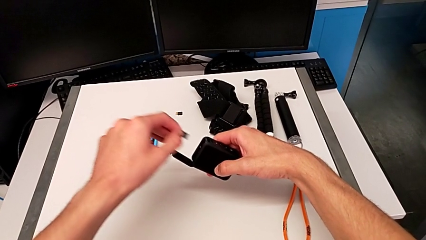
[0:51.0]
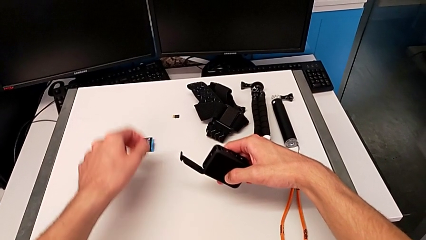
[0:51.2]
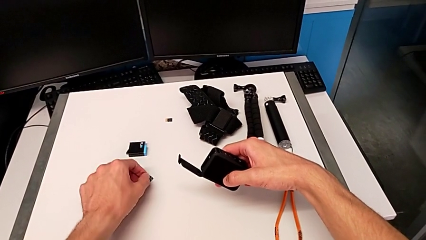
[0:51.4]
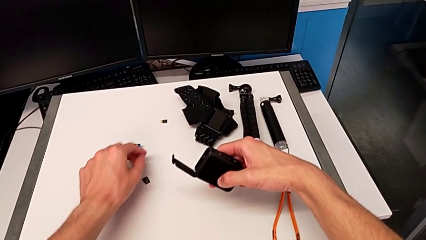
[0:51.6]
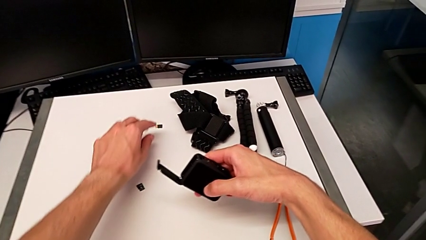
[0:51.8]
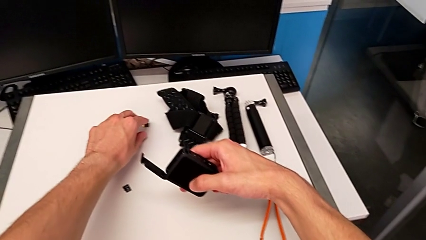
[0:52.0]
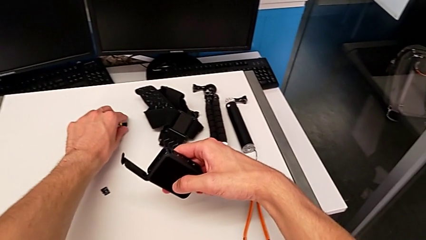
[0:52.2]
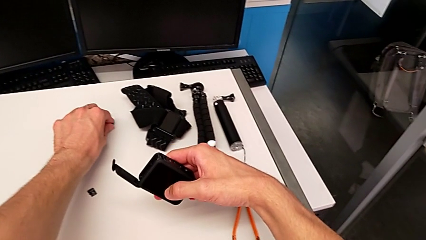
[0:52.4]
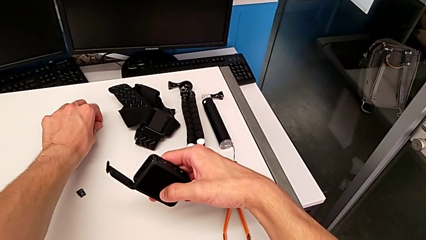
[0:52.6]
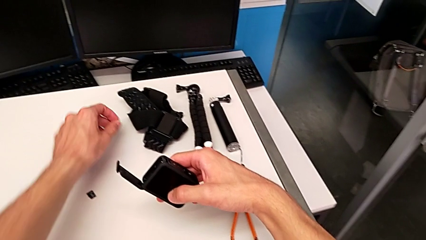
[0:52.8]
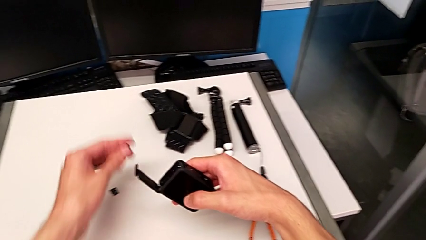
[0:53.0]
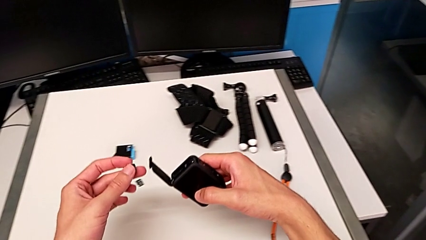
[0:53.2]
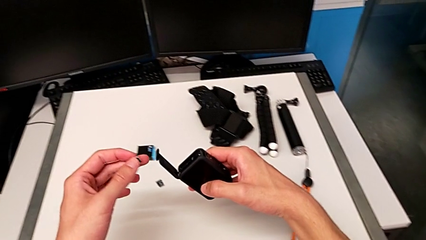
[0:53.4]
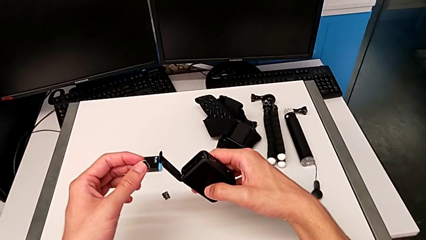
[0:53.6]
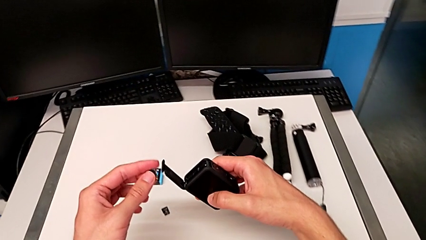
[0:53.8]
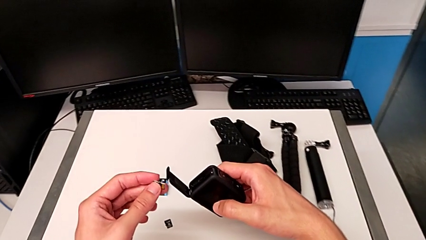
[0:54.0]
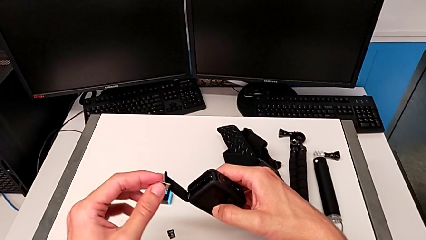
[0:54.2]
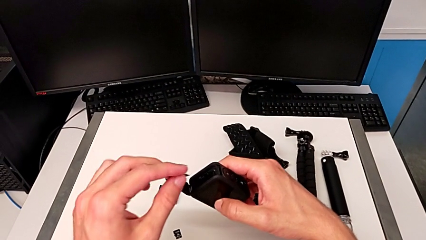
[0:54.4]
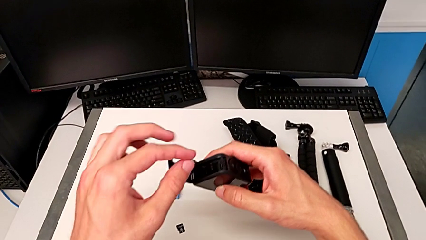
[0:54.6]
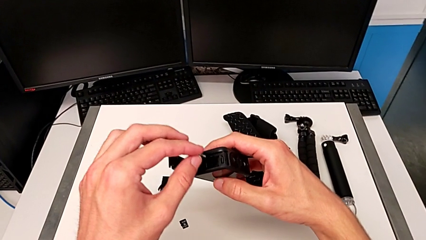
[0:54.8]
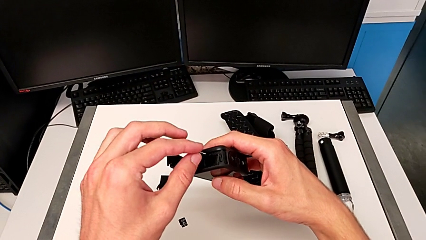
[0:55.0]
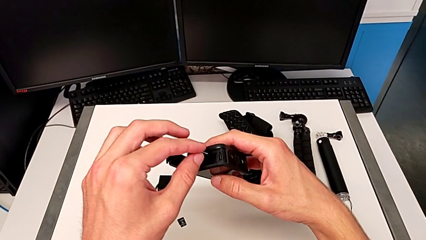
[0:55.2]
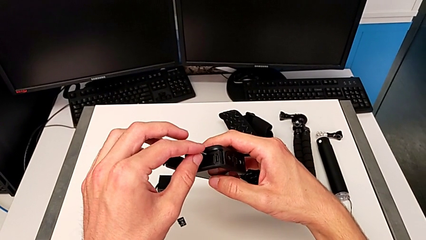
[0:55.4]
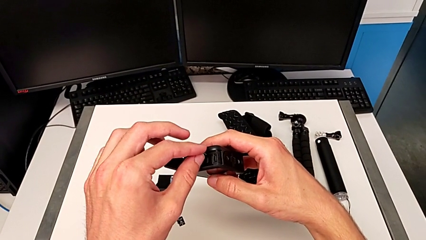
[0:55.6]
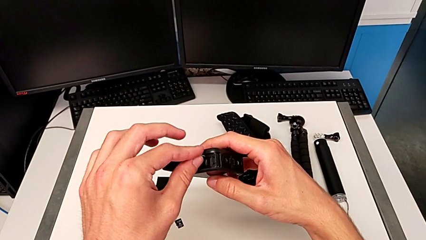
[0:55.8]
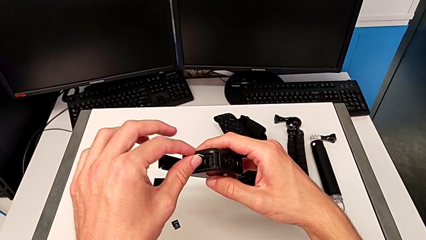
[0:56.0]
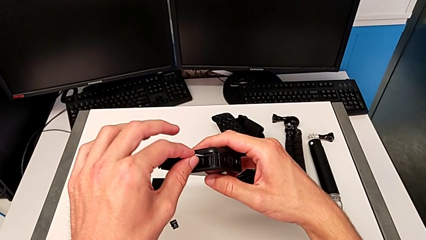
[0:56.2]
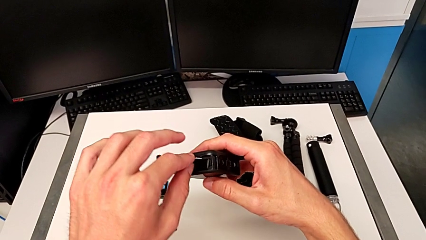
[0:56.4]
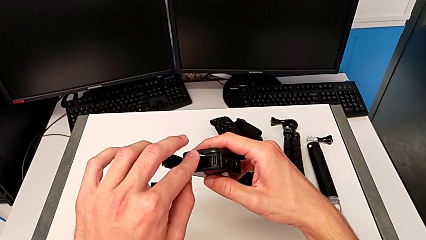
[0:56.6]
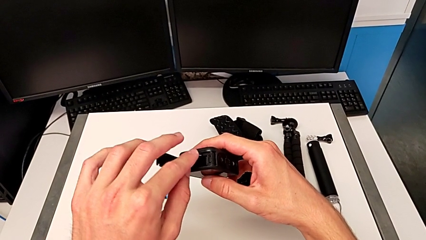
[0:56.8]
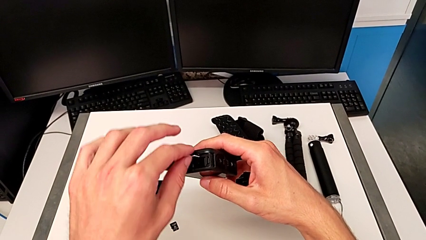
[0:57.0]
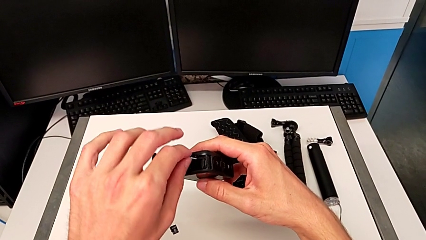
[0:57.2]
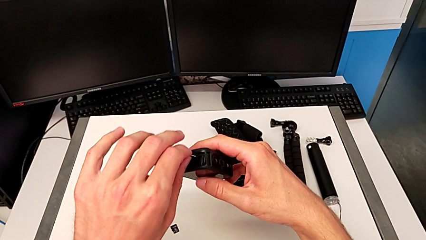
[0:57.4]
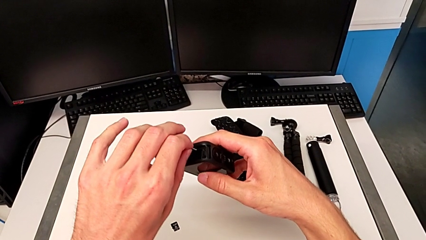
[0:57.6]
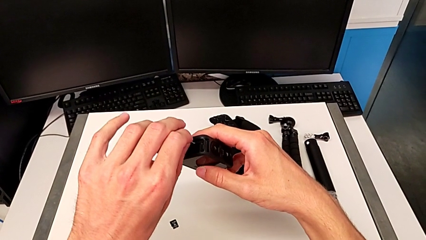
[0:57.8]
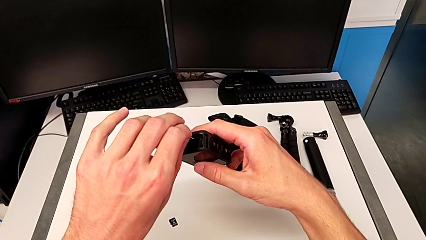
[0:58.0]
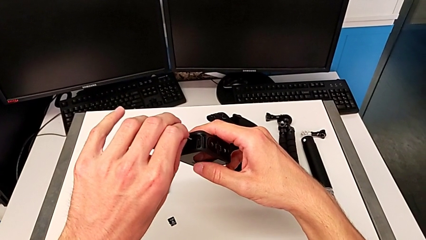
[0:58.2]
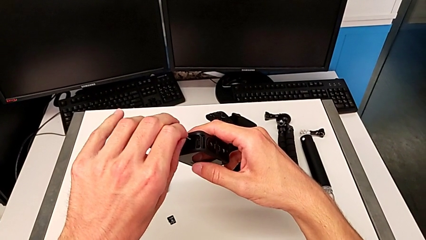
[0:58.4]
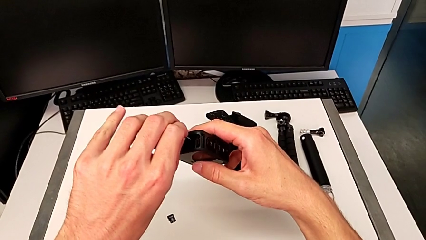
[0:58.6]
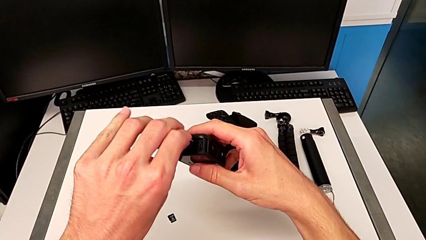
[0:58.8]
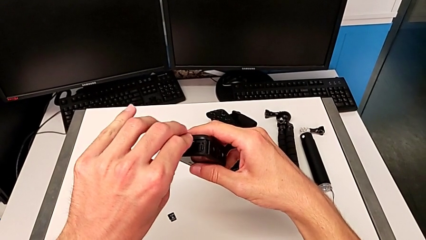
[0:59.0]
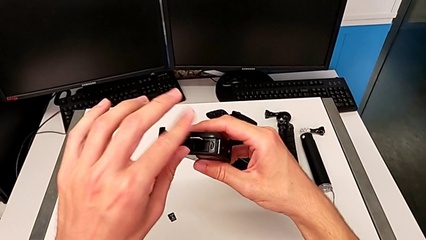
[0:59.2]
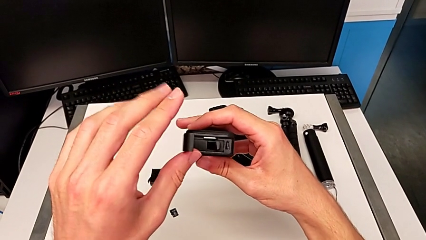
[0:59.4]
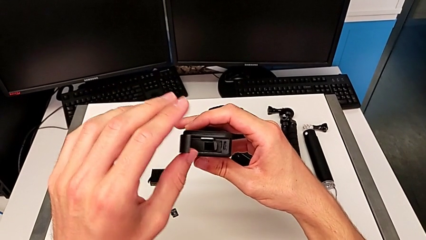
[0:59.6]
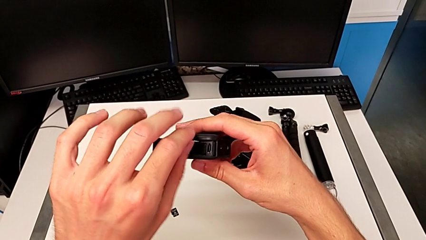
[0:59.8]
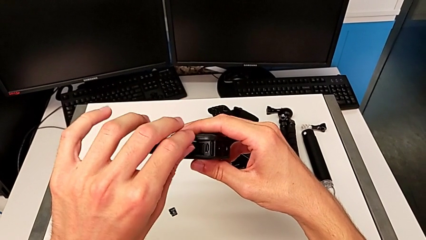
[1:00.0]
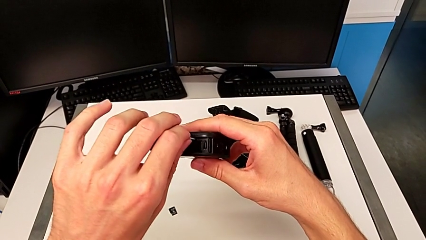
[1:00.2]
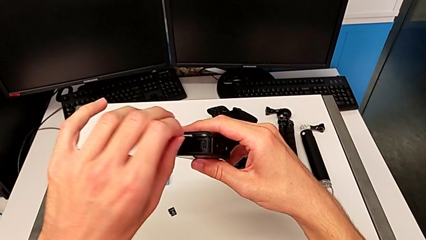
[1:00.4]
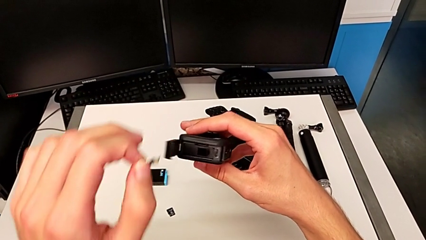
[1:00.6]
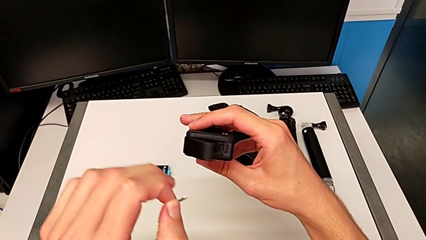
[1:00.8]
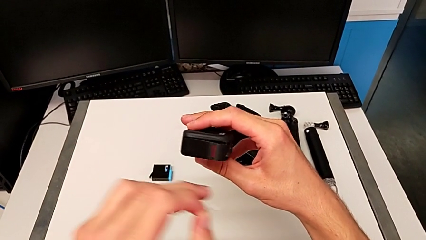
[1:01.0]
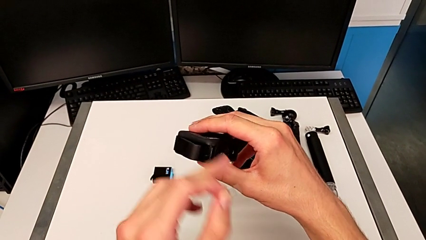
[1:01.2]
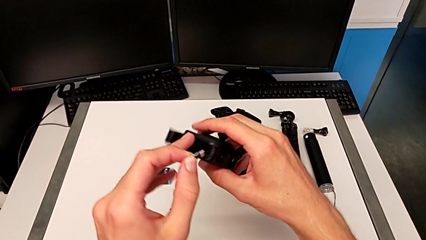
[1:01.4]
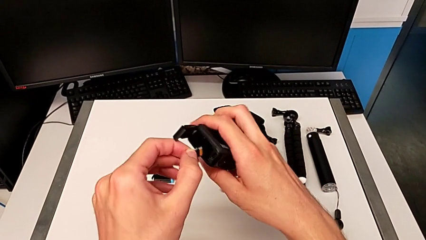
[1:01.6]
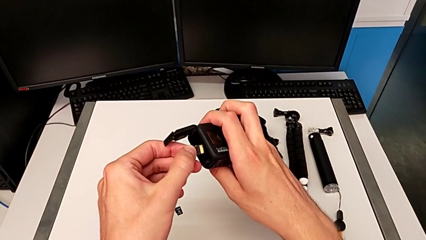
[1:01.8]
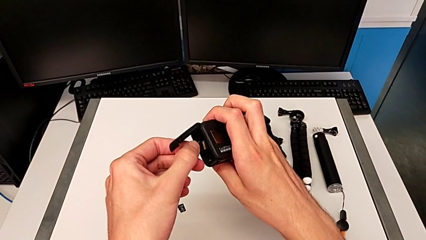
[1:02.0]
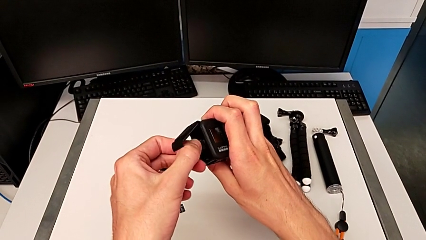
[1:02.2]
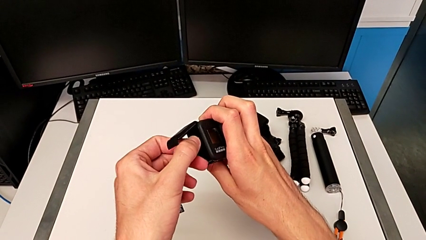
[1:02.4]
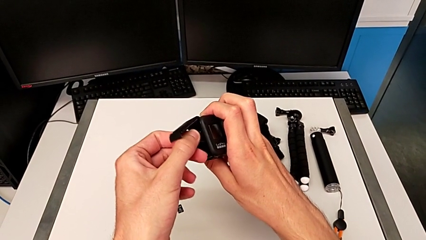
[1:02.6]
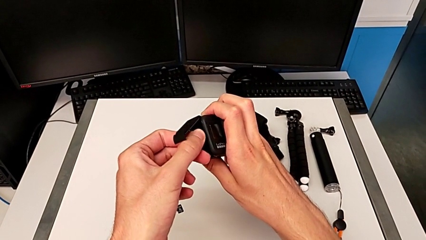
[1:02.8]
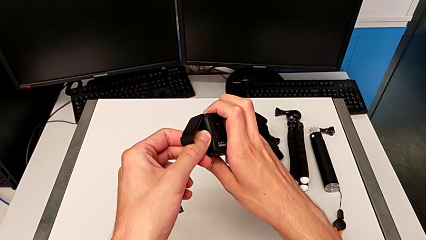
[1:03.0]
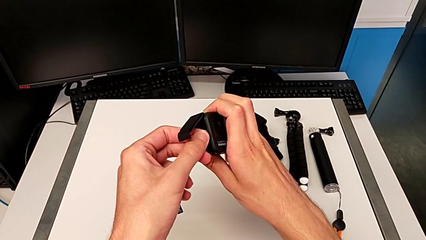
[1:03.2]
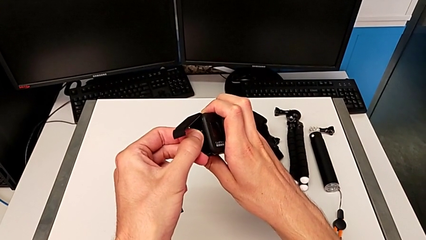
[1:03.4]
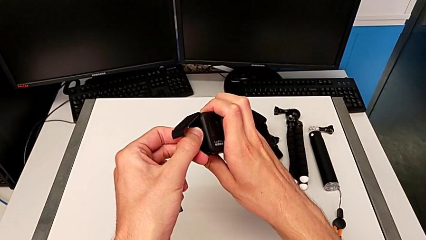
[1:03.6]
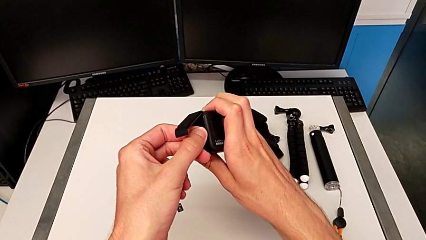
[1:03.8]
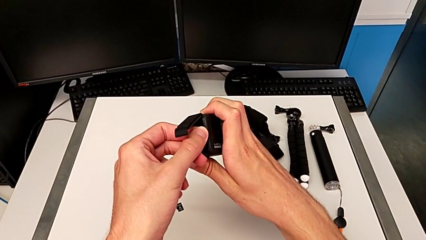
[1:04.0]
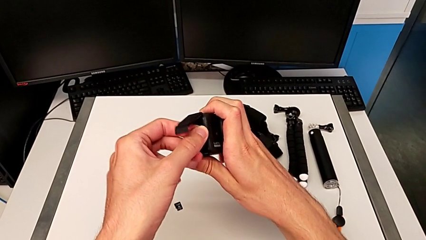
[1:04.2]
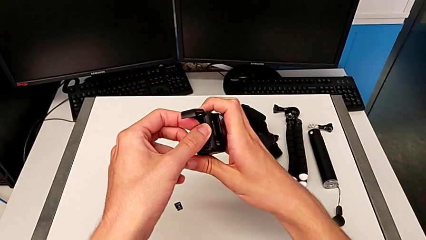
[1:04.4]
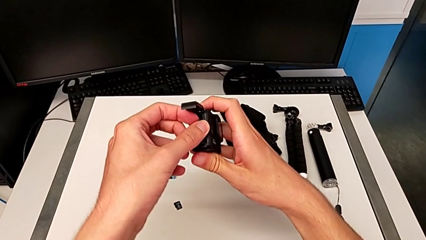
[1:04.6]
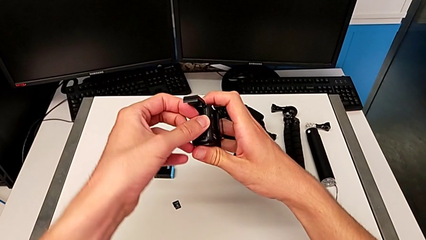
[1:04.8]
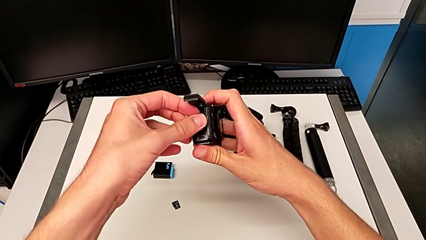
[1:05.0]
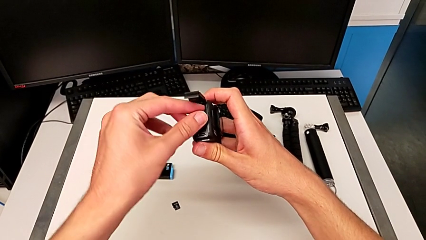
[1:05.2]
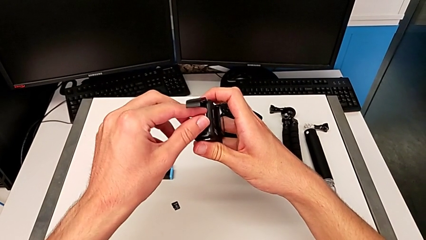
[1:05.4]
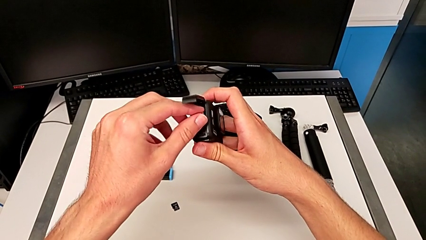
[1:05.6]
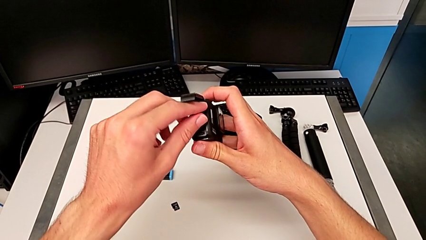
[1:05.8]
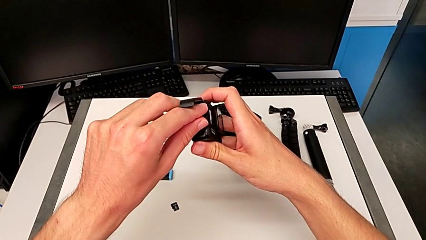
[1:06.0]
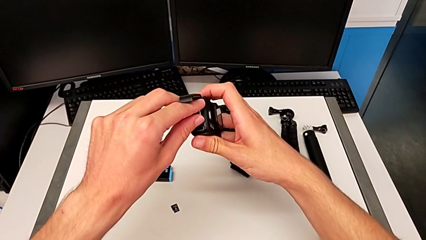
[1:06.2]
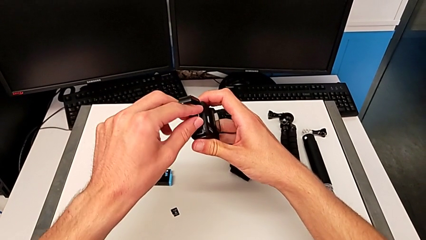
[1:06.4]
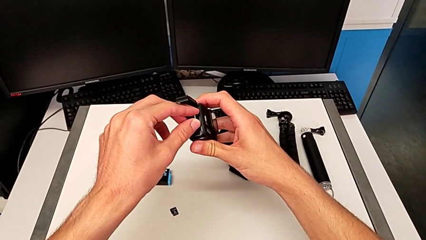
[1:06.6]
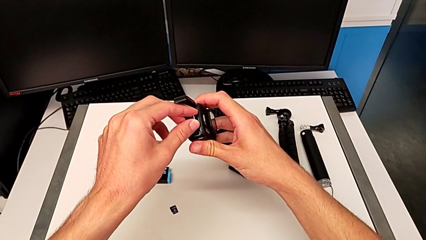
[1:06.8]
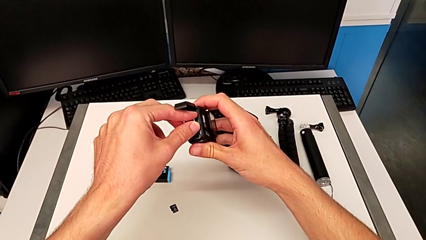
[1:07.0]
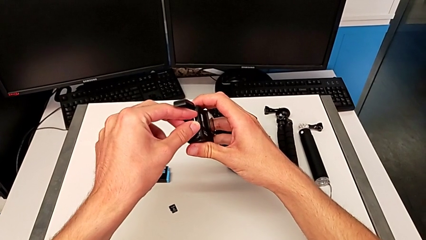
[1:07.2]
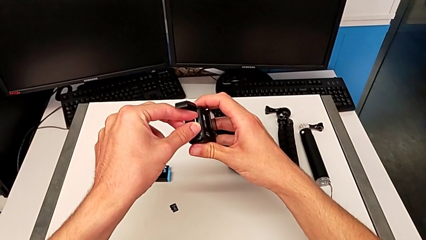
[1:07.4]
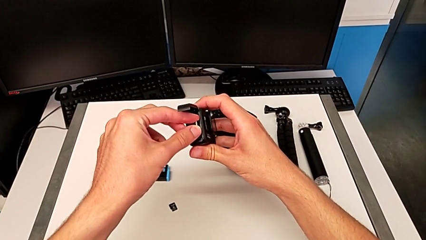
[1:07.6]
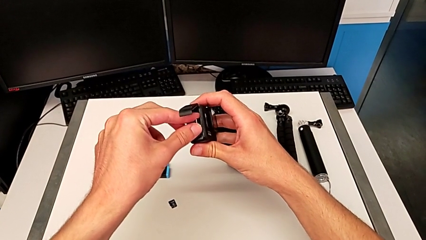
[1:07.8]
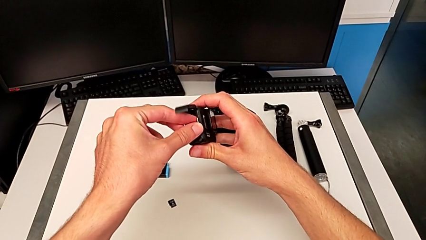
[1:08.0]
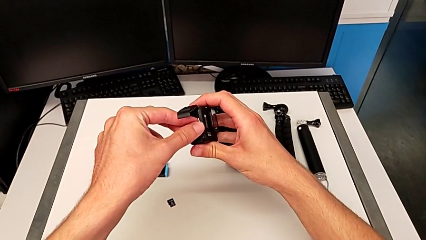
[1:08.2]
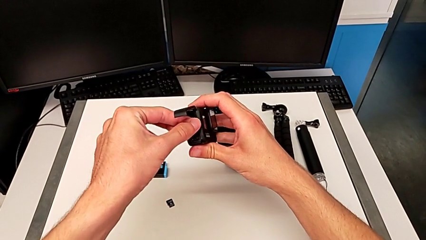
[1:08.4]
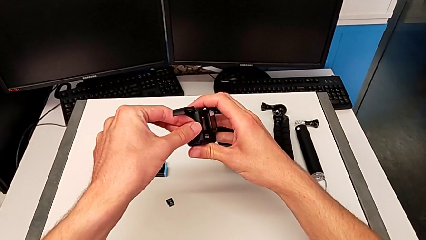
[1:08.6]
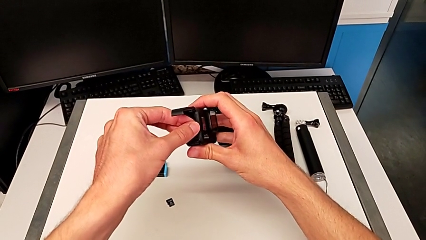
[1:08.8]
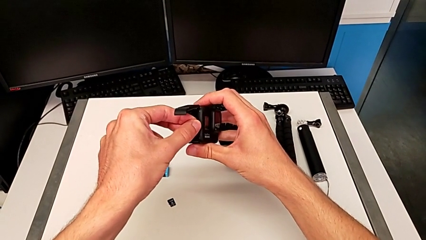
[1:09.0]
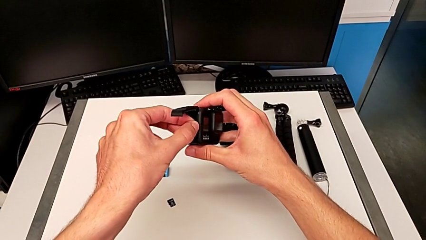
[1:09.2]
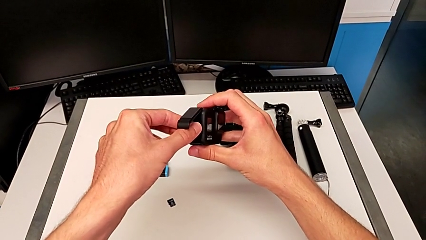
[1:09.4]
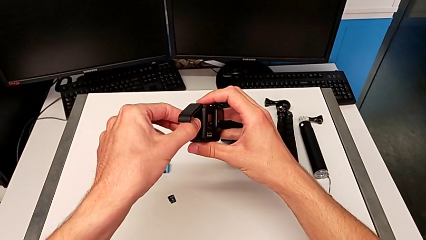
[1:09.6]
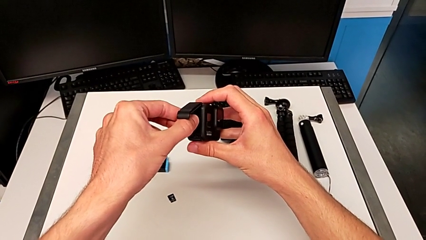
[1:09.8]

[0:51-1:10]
The camera wearer is exchanging an old SD card for a new one in the GoPro. They exchange the SD card, wrongly insert it, not being able to insert the SD card, withdraw it and begin to insert it.
